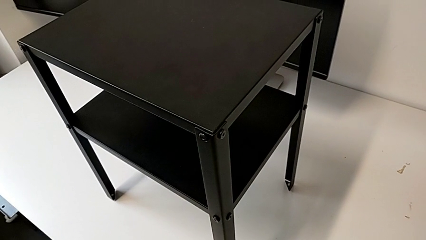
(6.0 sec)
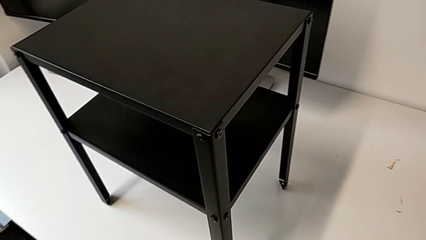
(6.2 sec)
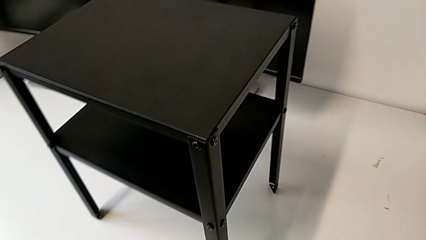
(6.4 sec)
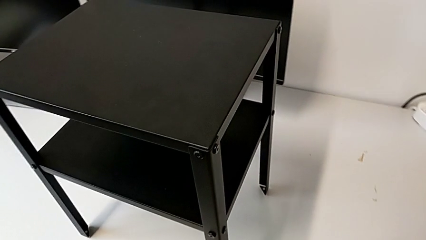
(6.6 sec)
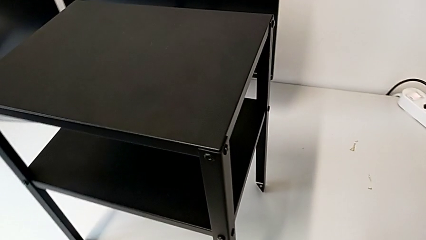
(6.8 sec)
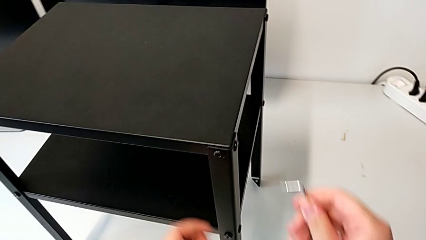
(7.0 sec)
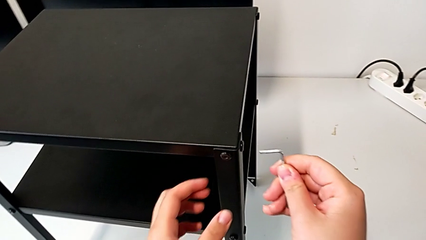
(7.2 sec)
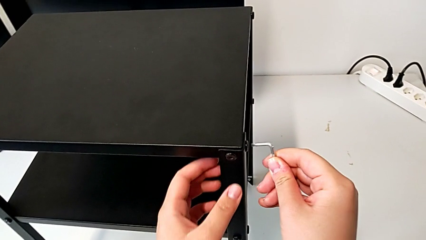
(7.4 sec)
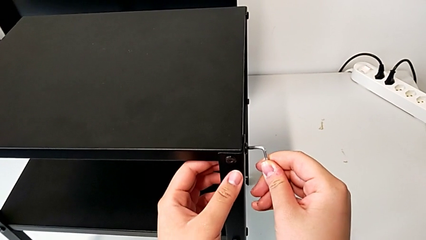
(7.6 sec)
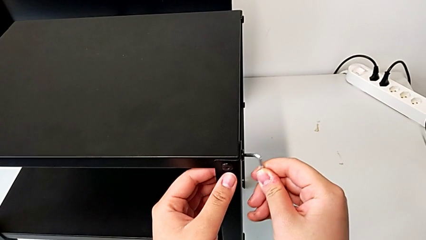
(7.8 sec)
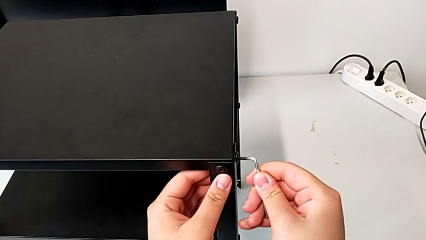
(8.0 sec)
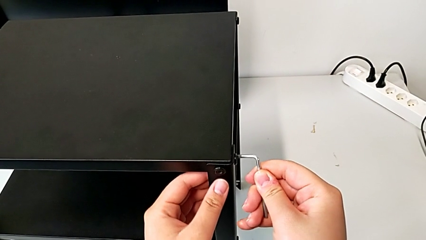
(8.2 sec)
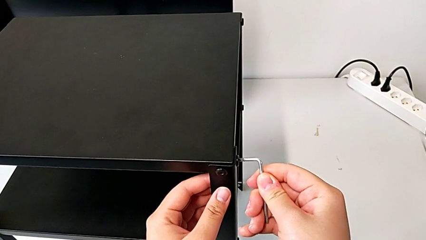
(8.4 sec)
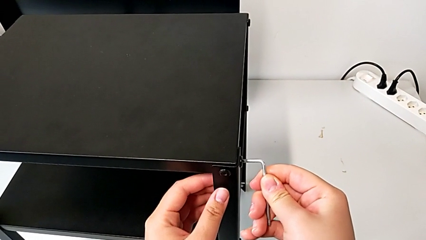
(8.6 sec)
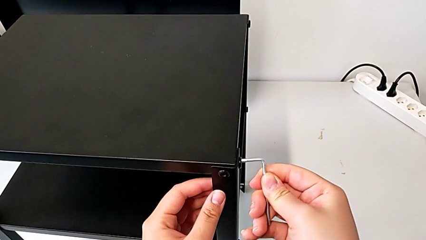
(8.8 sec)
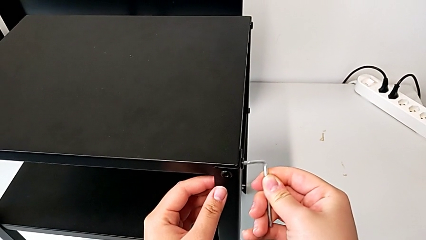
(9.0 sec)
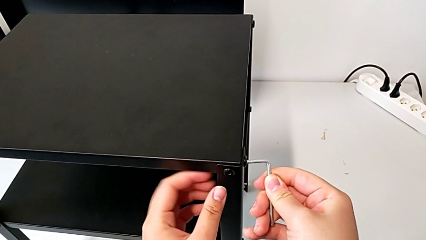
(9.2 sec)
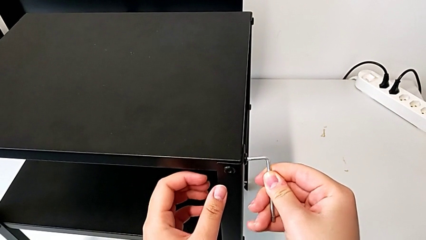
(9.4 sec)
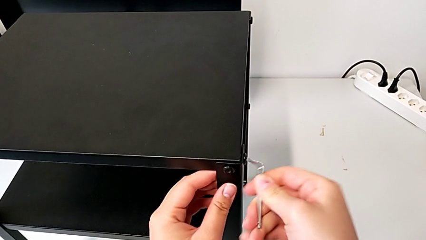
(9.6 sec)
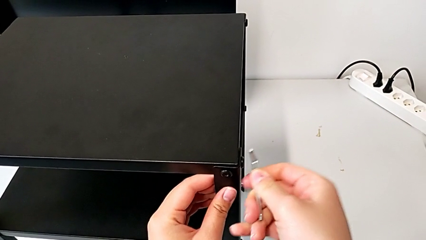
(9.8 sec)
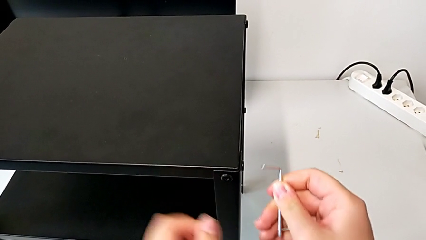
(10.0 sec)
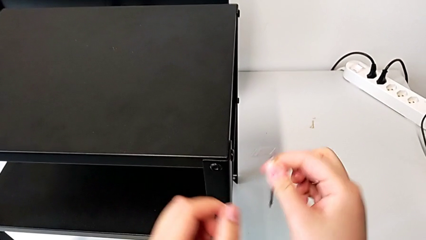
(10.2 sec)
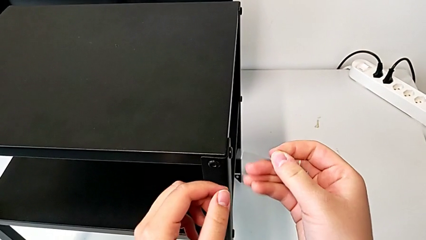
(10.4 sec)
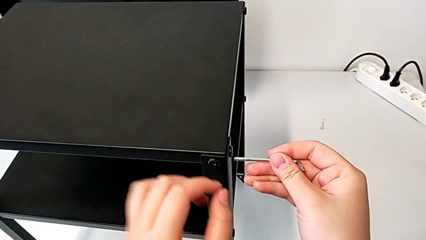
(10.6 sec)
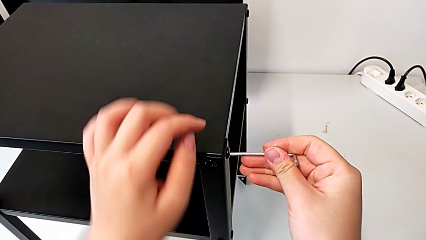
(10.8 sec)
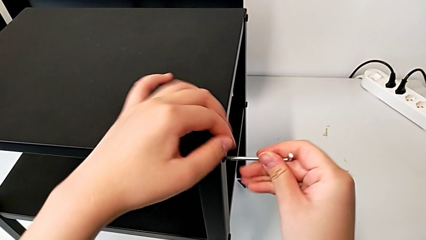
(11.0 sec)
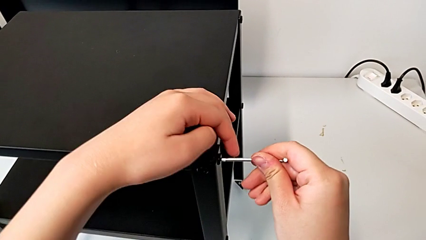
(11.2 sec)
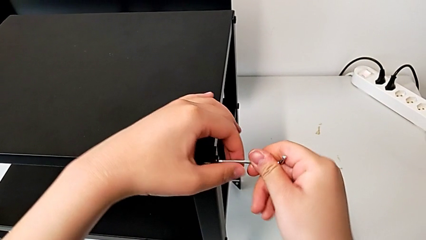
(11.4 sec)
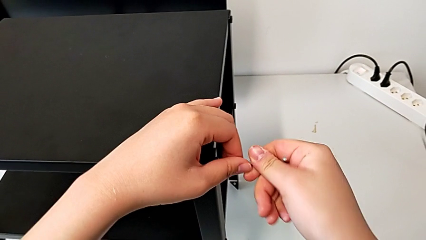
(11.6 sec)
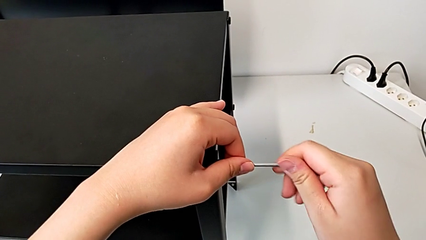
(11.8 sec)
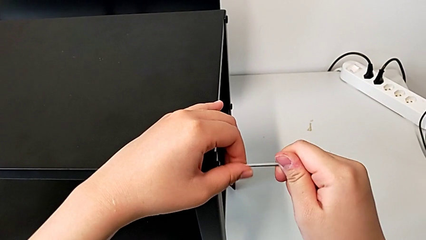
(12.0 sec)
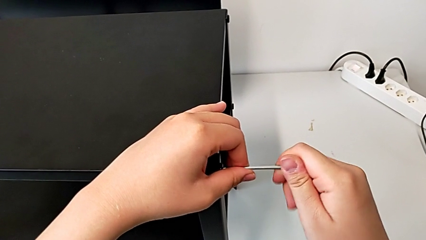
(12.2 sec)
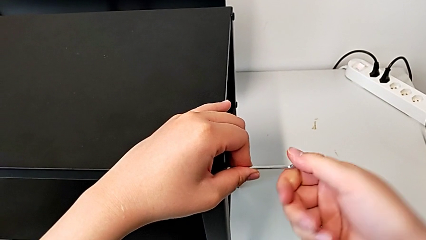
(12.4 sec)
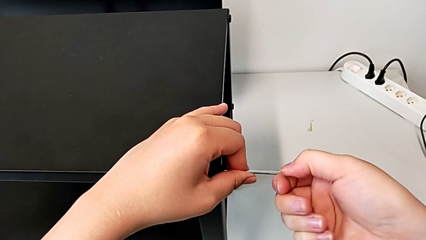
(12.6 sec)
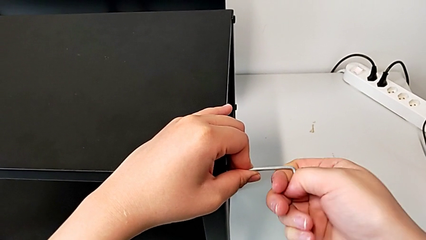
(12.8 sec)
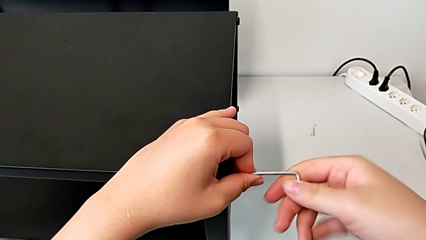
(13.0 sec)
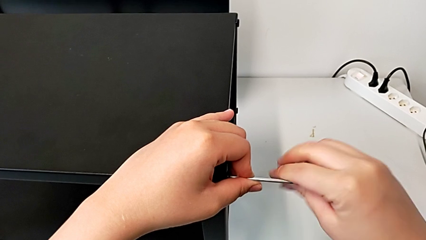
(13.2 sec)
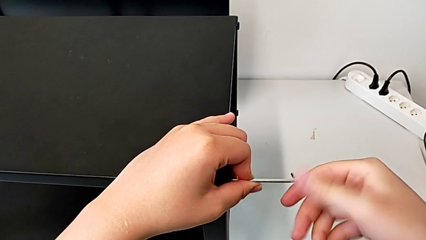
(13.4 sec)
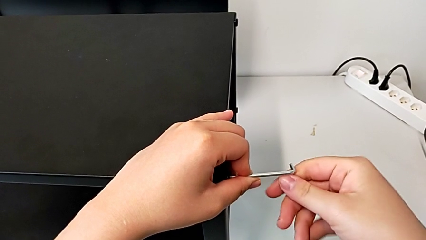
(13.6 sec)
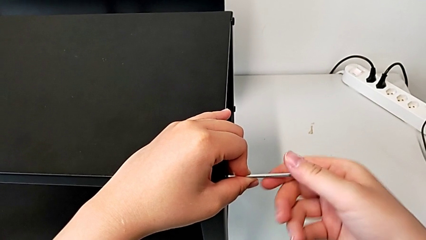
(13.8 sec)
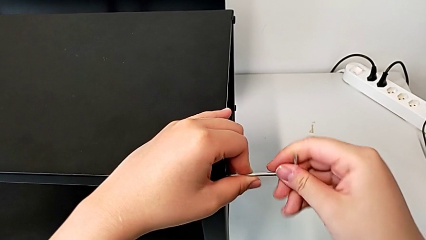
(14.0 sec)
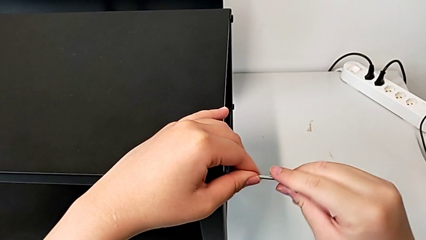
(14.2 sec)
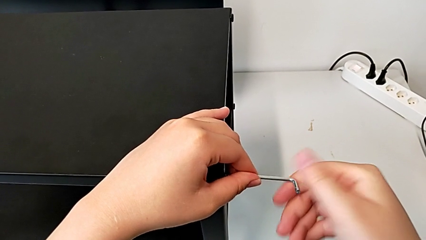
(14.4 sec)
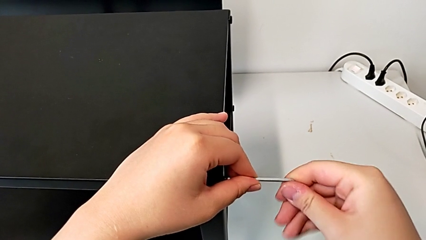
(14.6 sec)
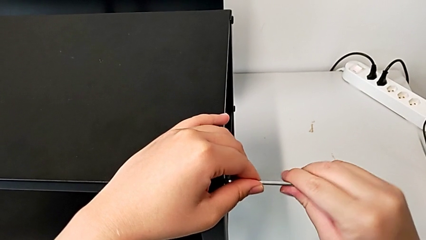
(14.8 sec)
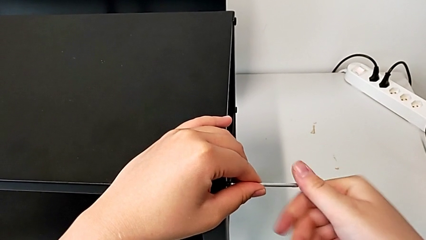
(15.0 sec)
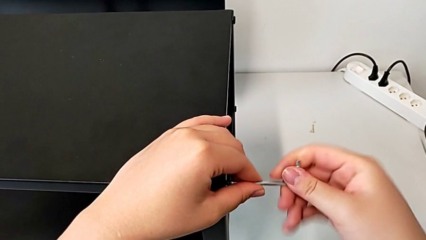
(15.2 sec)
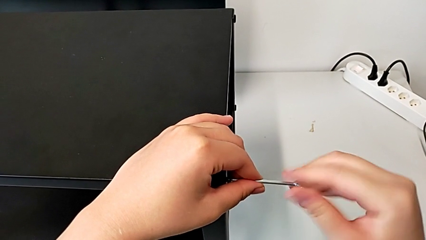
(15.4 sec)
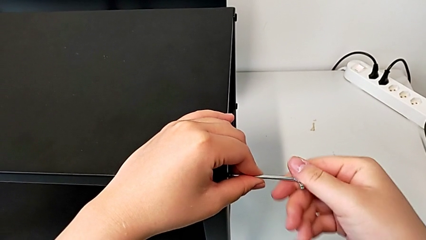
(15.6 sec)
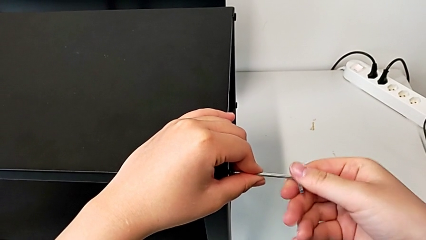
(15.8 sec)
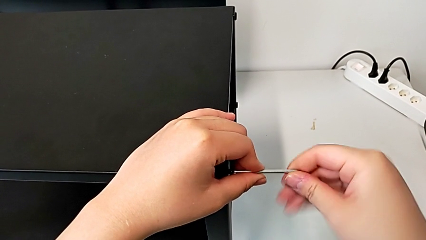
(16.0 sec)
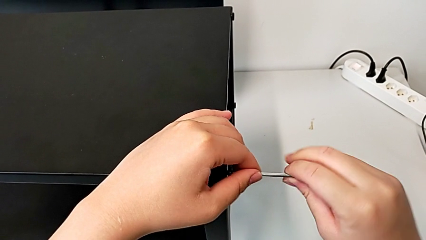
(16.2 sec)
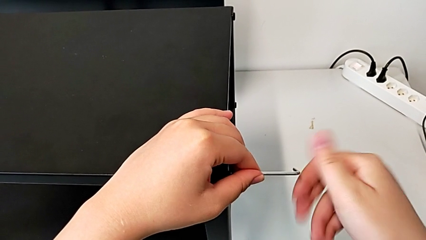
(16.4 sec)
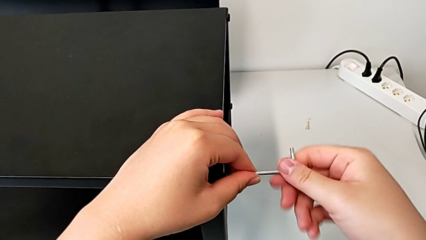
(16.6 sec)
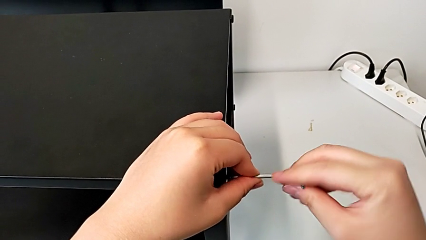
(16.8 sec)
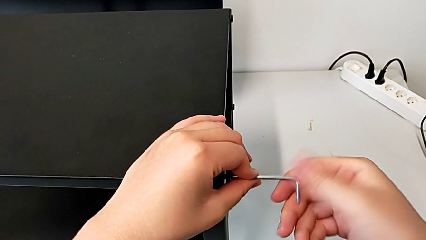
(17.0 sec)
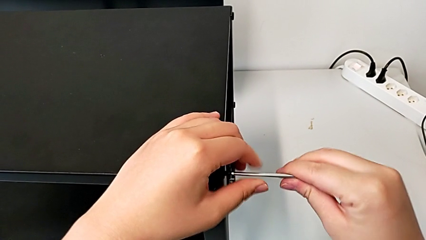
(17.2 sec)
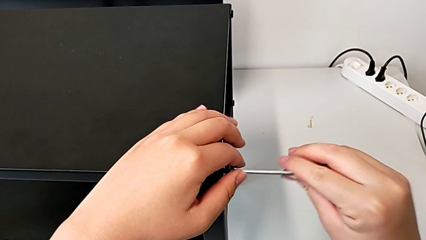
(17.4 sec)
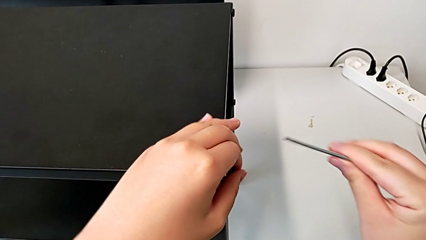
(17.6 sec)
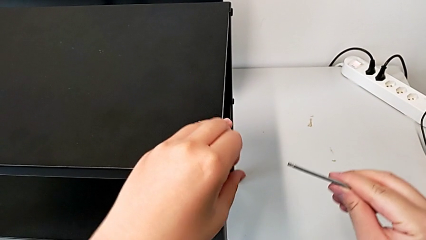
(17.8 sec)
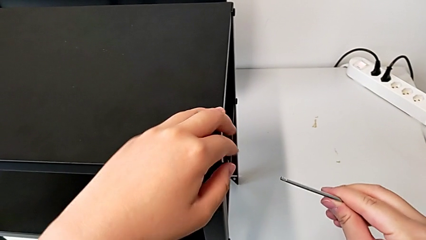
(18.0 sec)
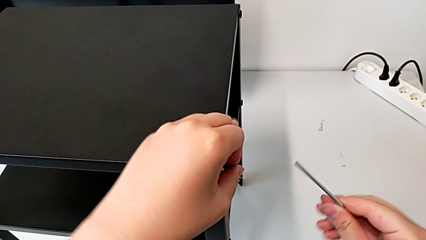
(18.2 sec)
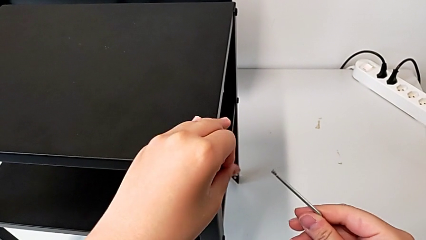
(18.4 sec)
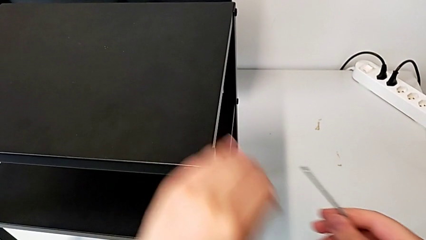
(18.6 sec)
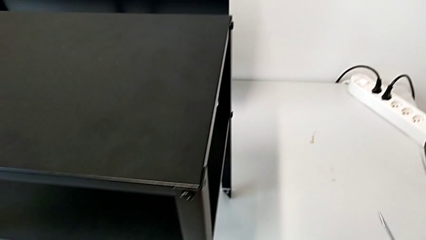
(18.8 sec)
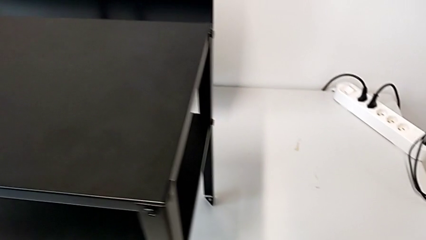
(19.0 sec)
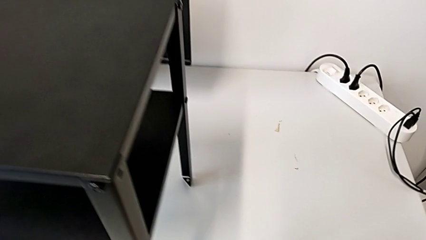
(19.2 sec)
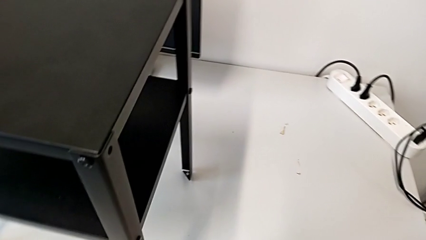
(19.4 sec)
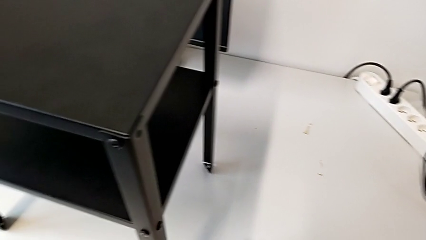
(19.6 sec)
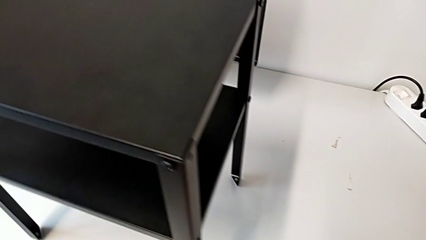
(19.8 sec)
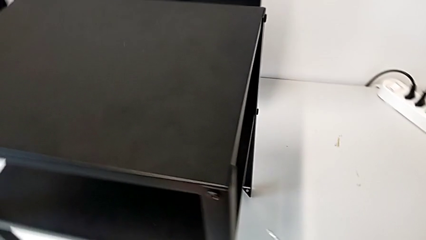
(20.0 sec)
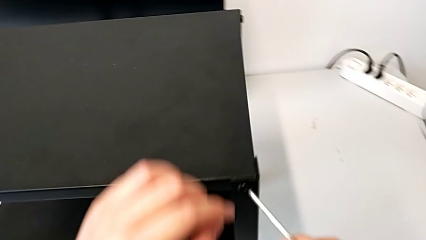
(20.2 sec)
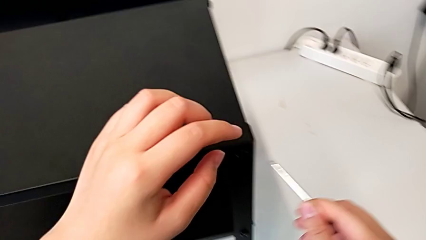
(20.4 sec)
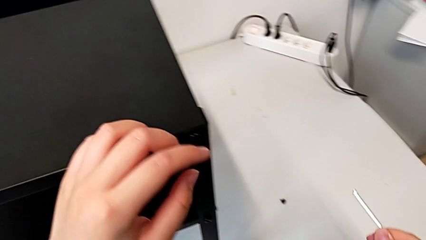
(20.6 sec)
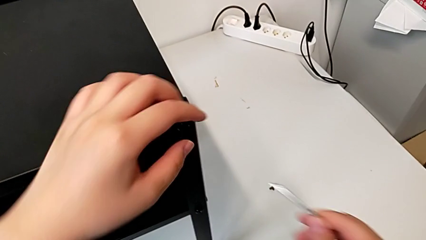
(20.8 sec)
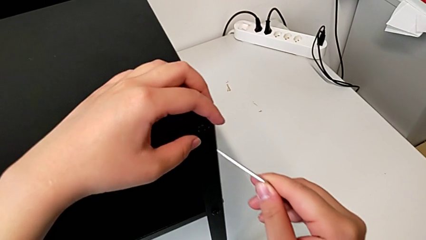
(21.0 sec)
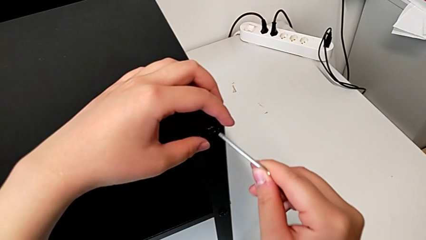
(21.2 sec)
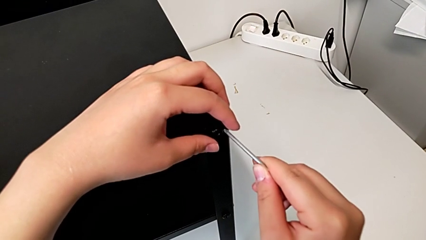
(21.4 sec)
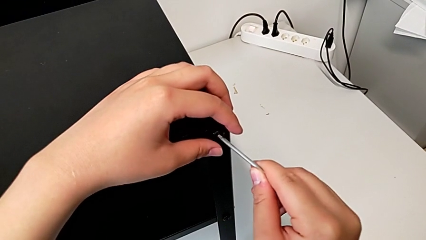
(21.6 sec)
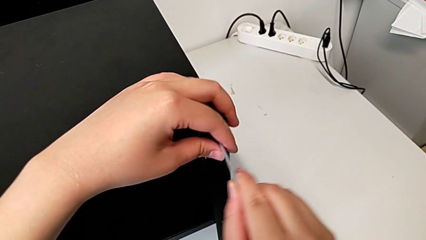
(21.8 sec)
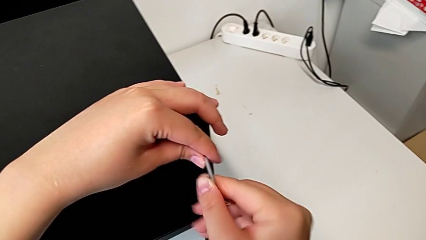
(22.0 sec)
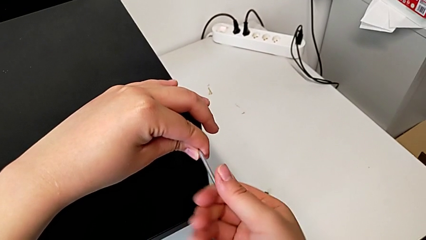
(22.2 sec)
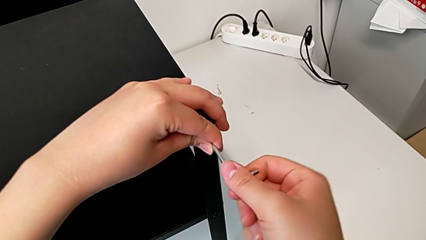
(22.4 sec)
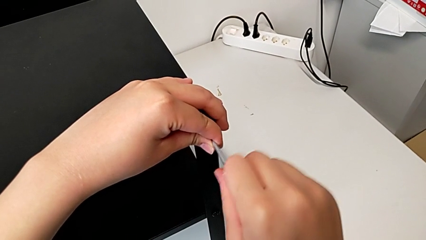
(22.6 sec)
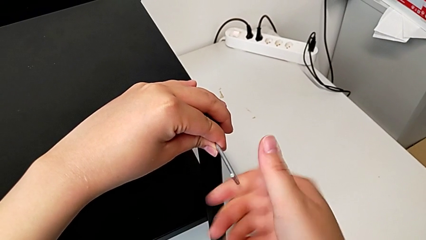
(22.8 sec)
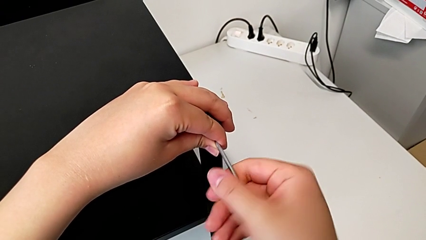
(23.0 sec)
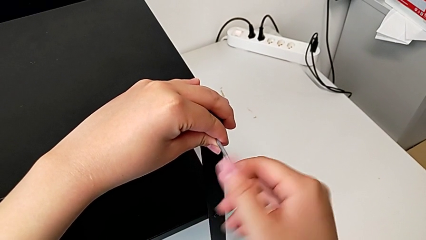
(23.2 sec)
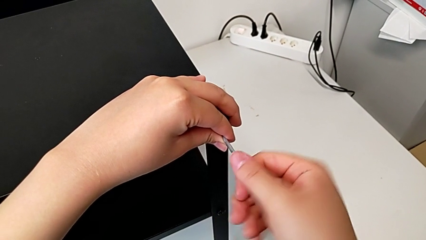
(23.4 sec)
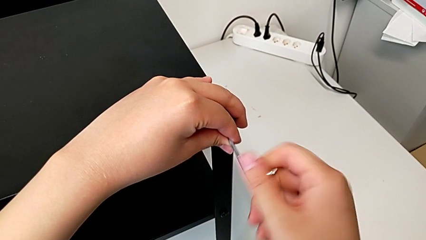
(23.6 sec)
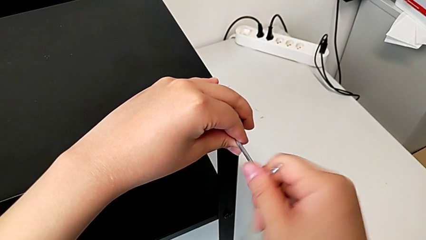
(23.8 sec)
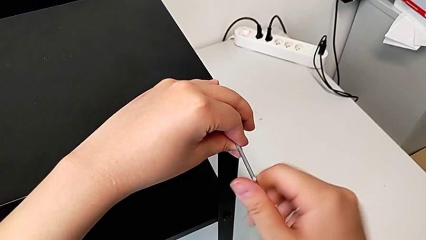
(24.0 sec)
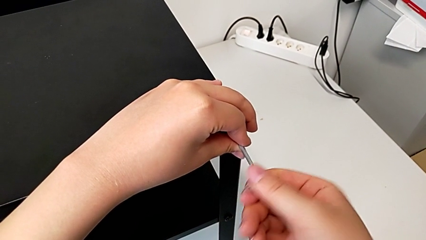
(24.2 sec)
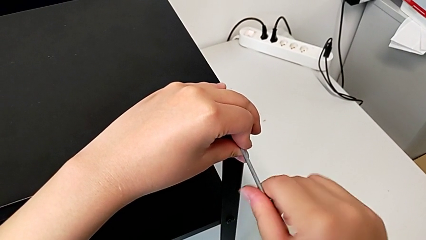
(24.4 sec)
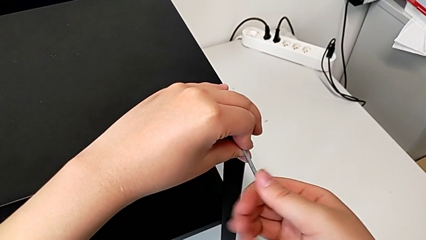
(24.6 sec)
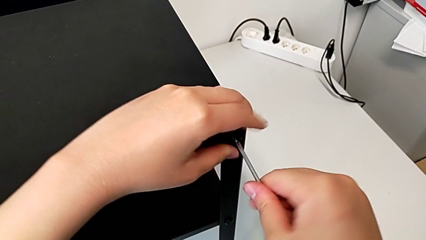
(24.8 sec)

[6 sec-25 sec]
The camera wearer is disassembling the top table of the furniture. They insert the Allen wrench, wrongly rotate it, insert the hex socket head, unscrew it, withdraw the Allen wrench, unscrew the hex socket head, disassemble it, place it, insert the Allen wrench and unscrew the hex socket head.
